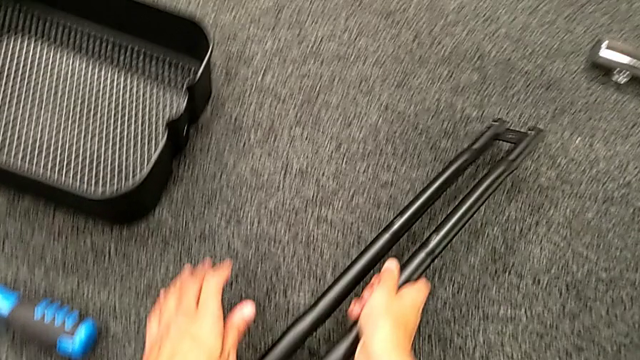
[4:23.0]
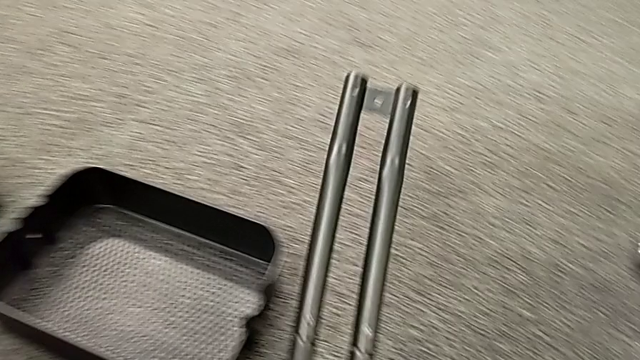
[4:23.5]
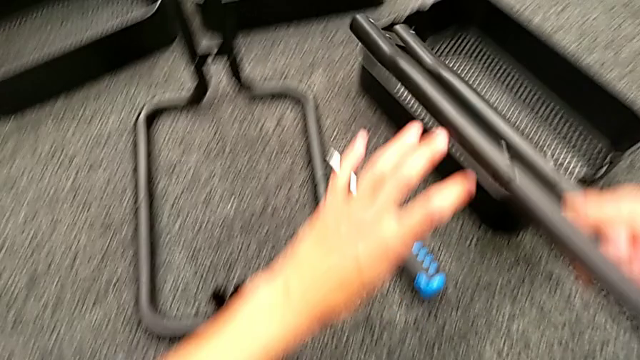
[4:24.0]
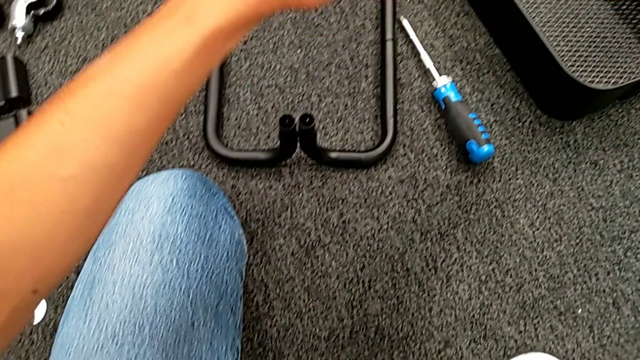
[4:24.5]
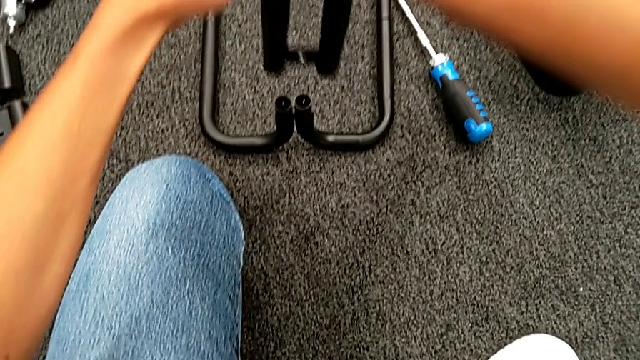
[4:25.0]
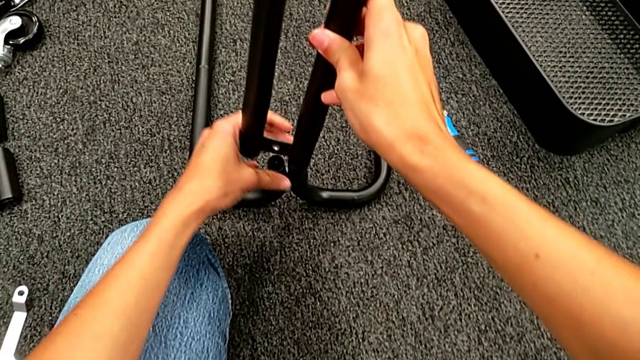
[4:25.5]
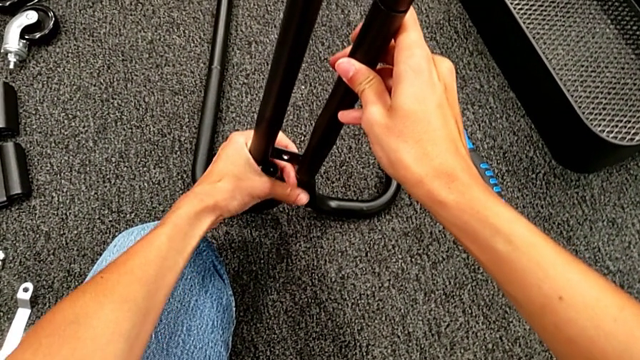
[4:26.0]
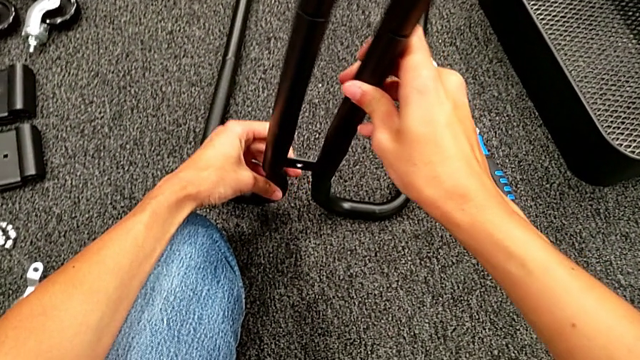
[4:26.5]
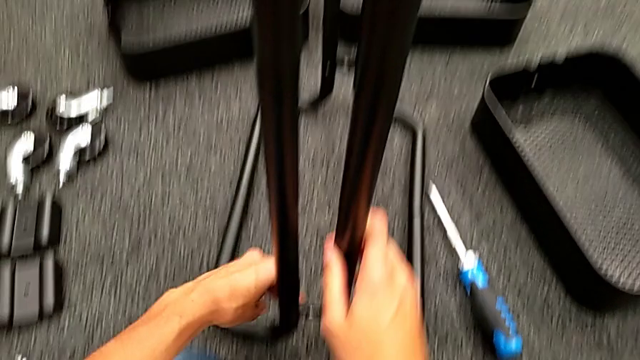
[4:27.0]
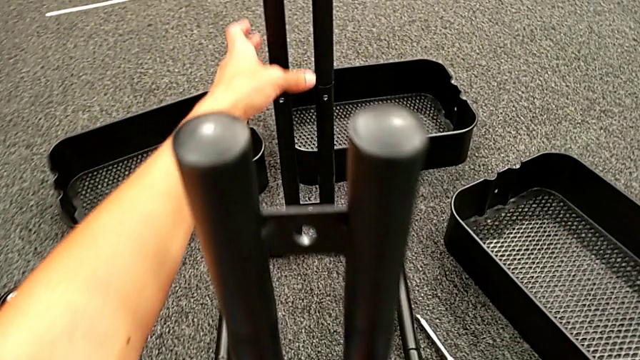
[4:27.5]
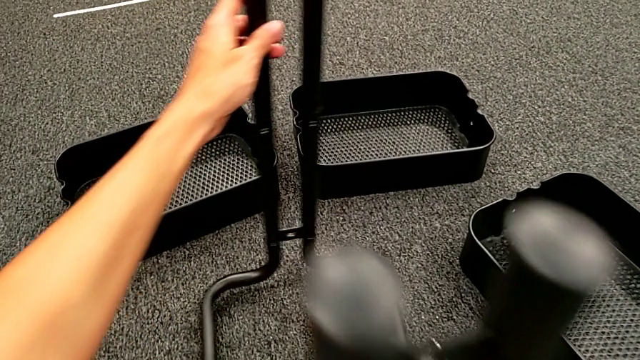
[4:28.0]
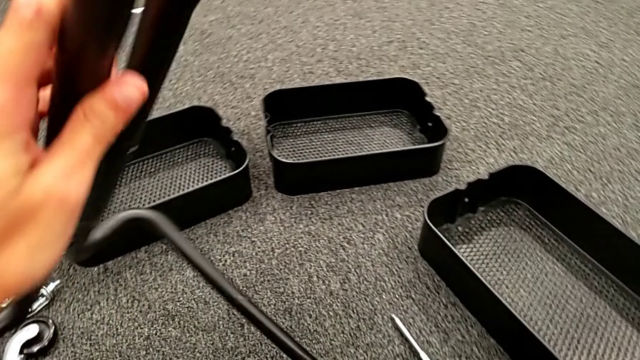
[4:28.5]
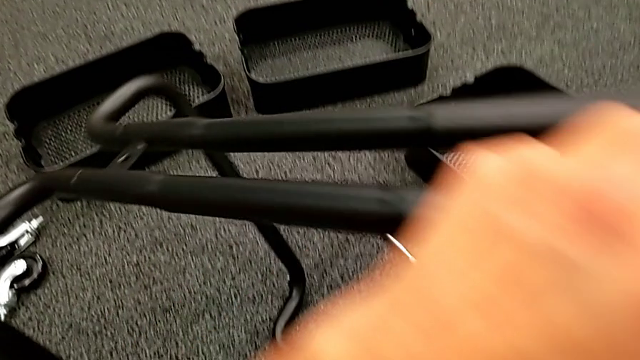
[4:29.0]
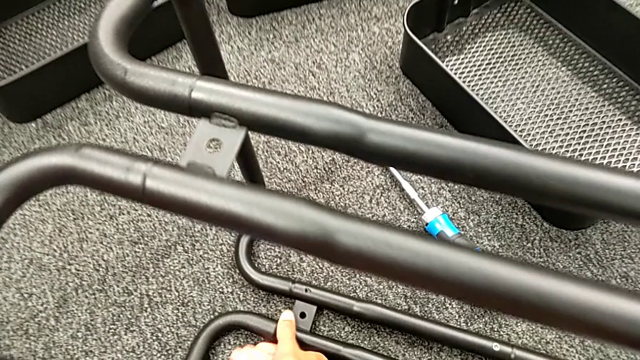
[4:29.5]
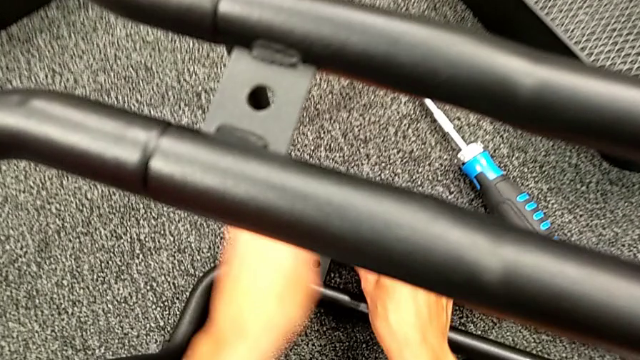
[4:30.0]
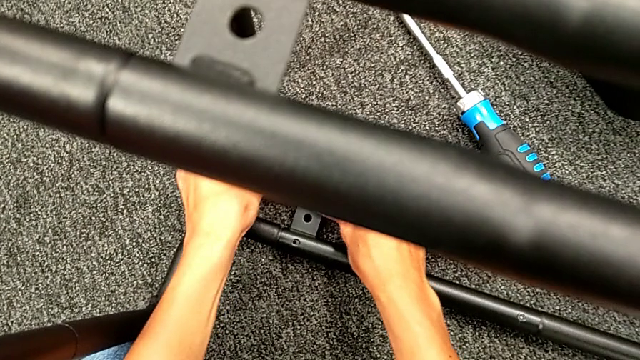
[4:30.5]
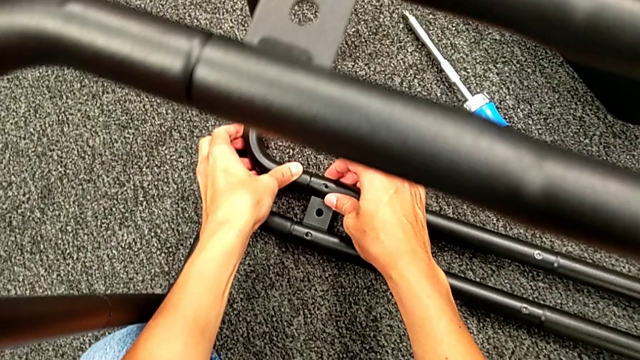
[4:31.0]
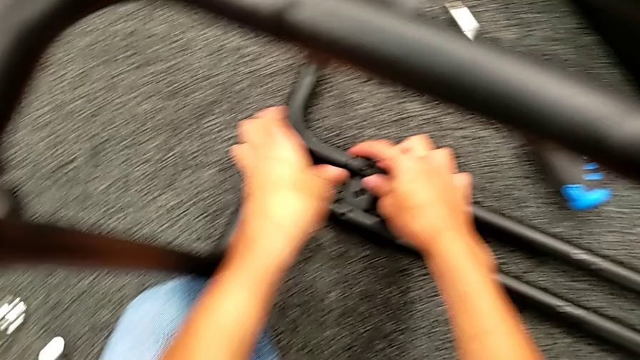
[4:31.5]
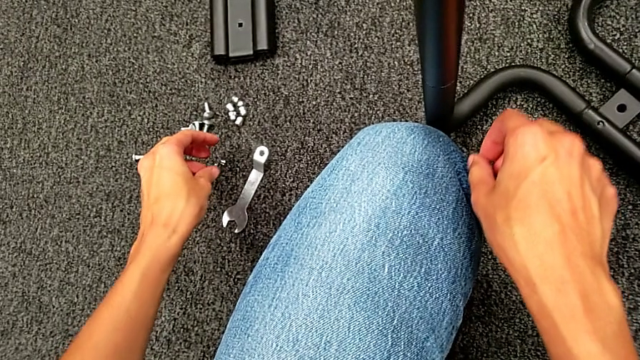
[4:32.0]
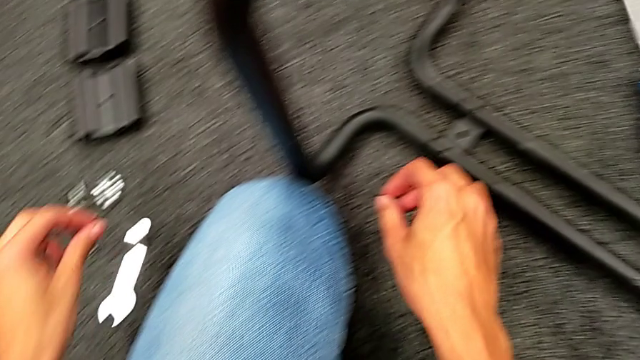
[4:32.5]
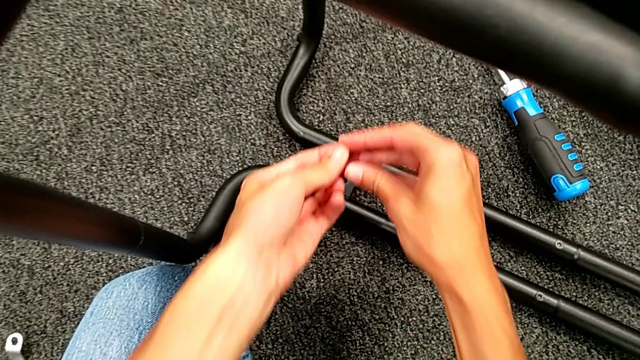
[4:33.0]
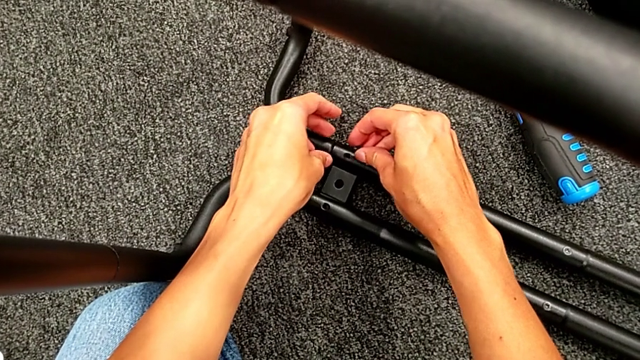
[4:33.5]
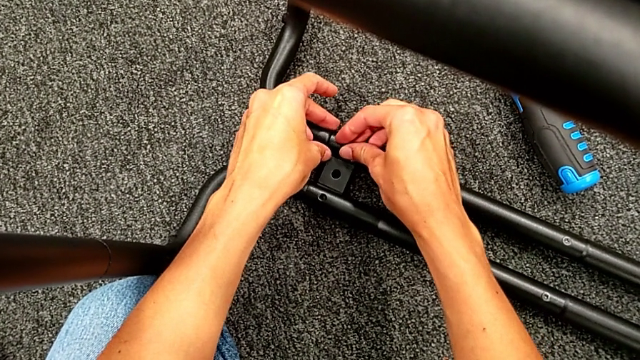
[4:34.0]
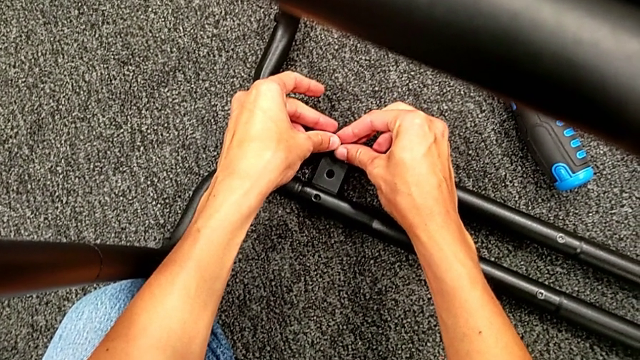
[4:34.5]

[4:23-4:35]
The camera wearer is assembling the first sidebar with the base frame. They grab the second leg, assemble it, rotate the black frame, grab the first screw and place it.

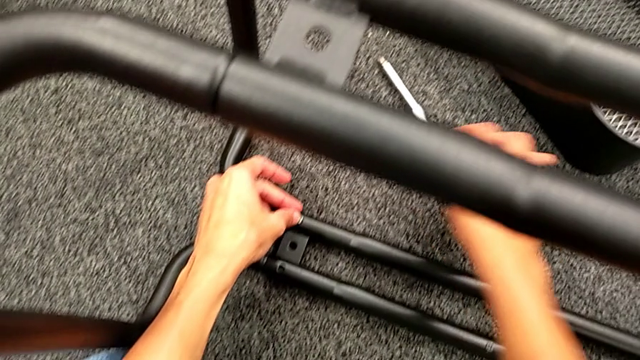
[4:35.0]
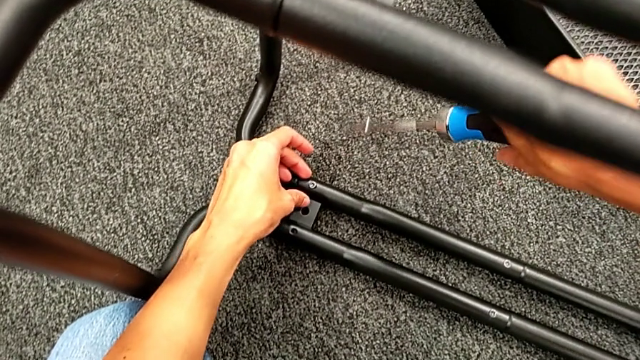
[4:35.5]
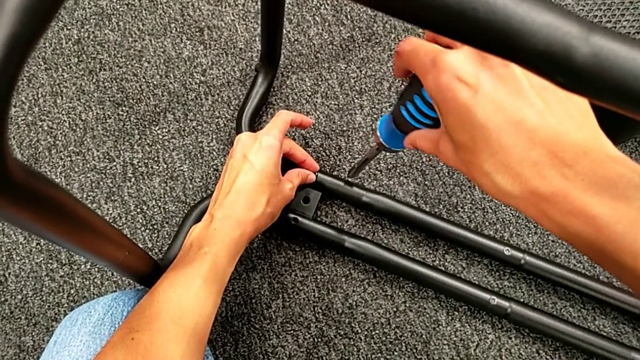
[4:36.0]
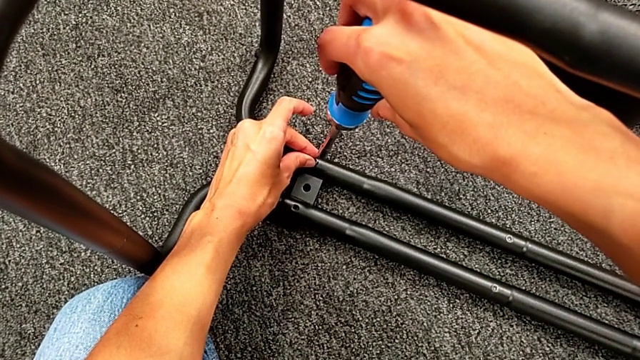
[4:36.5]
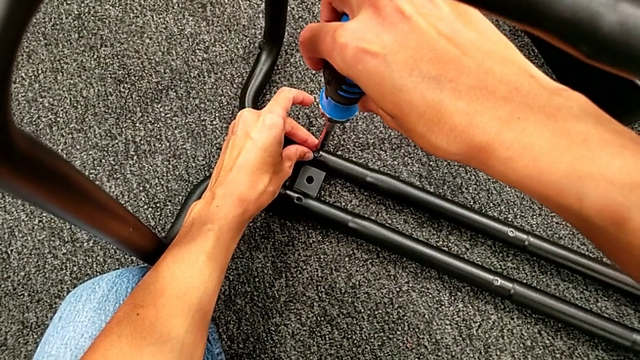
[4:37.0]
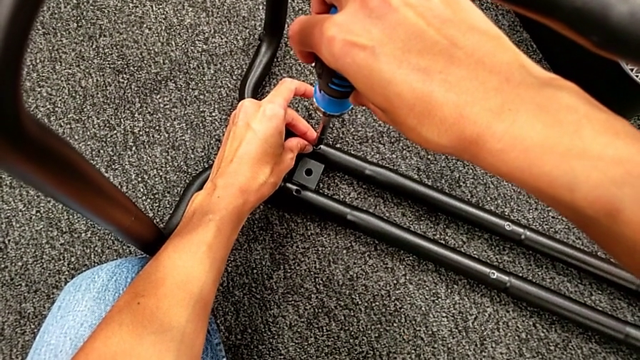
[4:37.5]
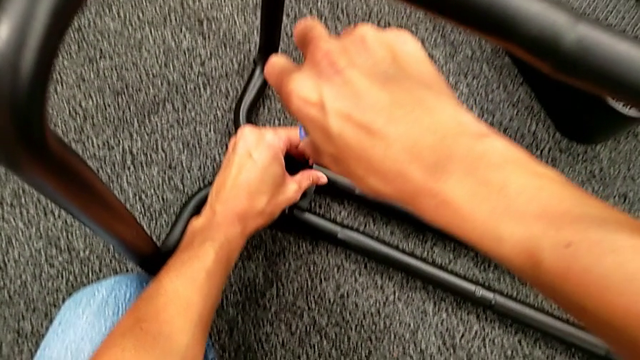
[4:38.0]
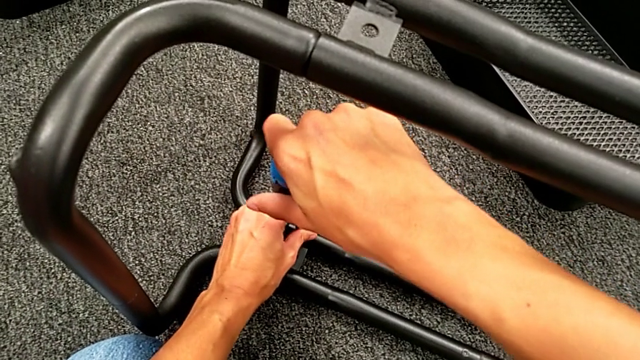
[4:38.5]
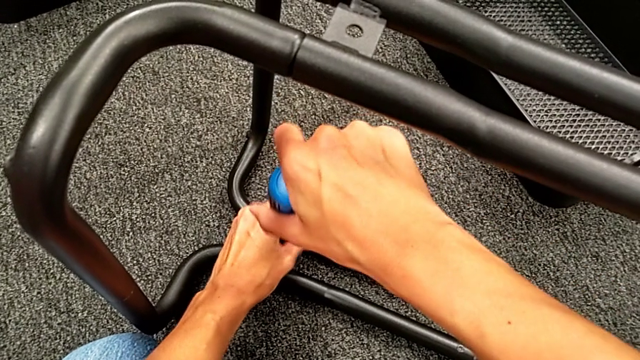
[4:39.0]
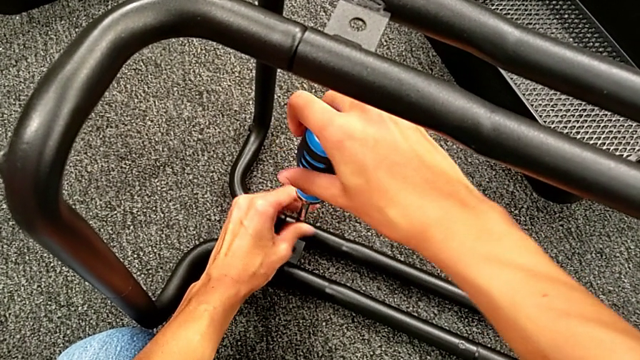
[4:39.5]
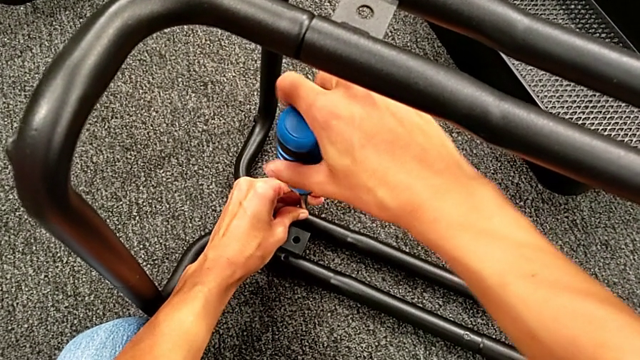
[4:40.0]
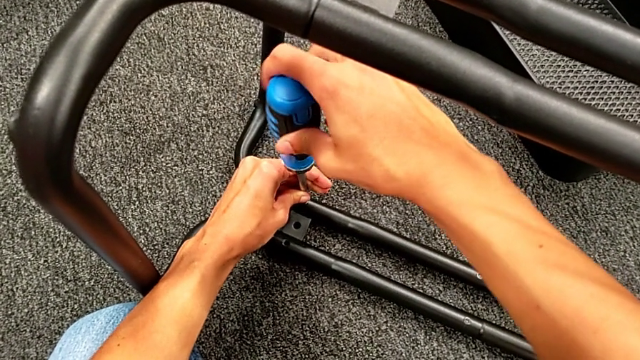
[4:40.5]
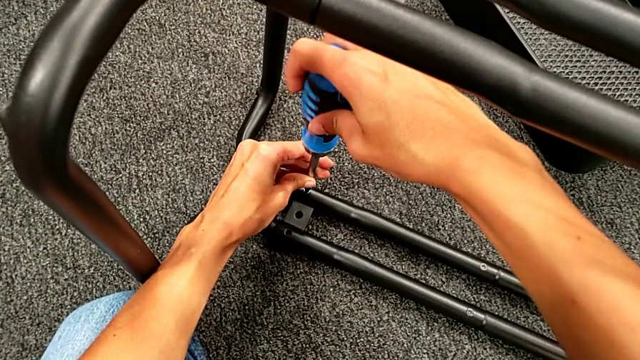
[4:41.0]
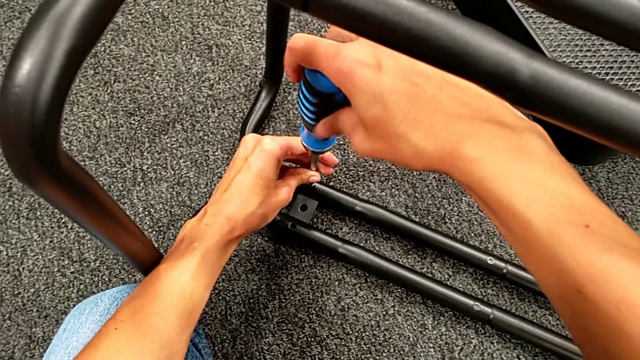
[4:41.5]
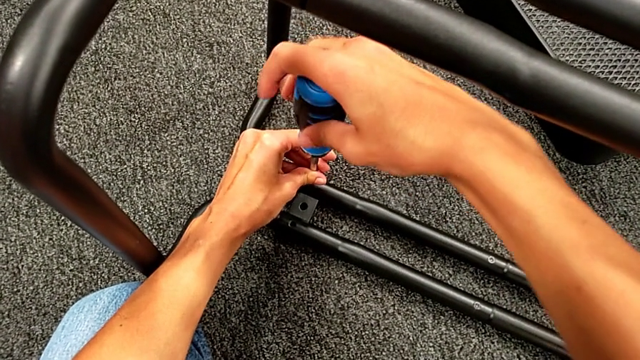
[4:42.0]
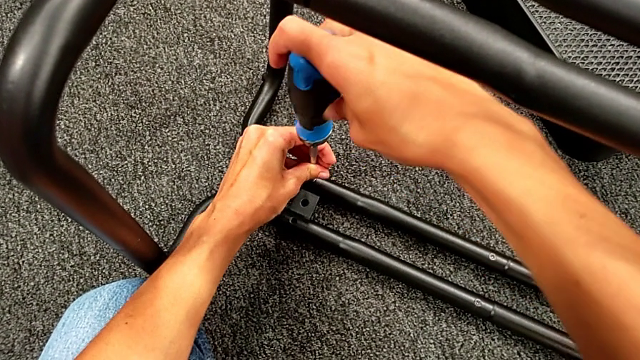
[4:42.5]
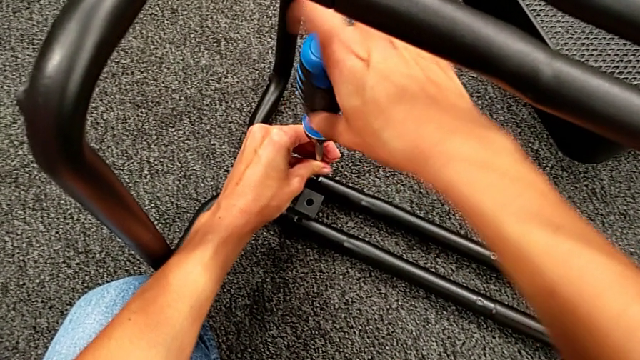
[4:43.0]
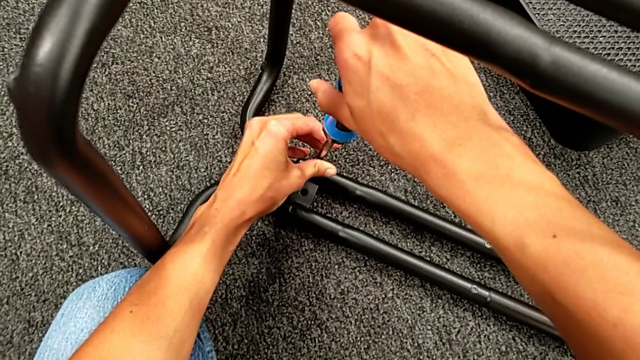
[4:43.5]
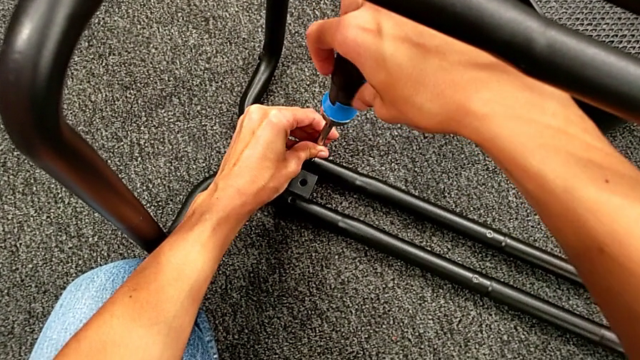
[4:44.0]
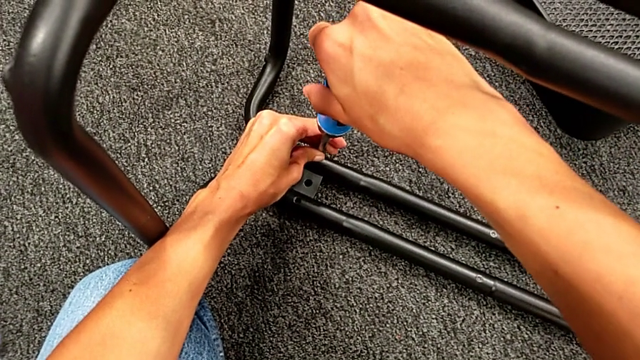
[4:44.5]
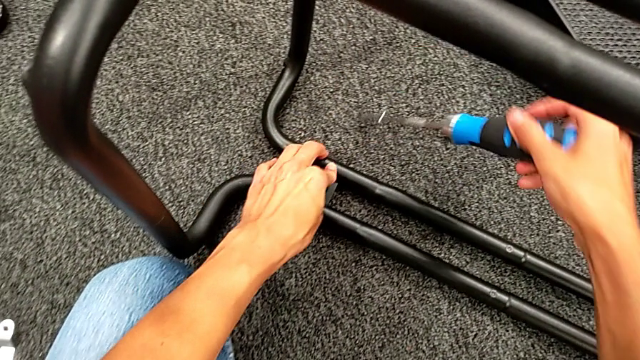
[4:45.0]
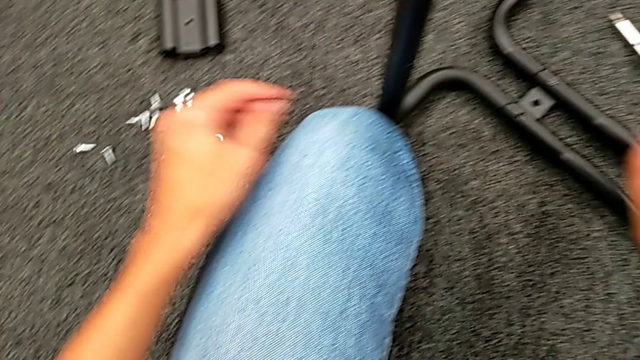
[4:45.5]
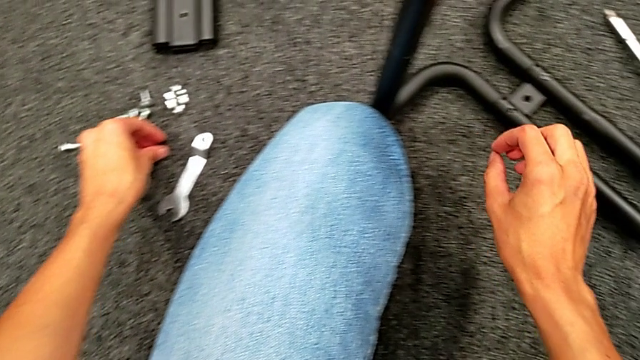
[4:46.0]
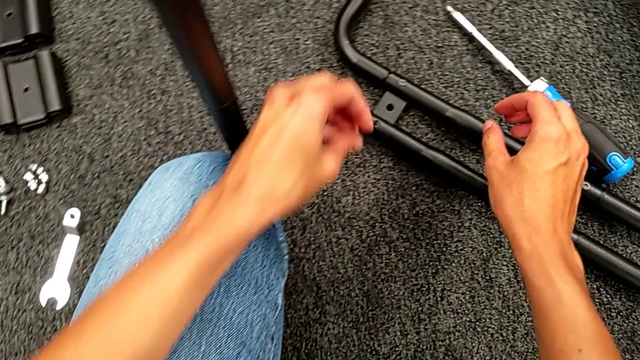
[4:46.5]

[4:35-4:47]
The camera wearer is assembling the first sidebar with the base frame. They grab the blue screwdriver, place it, screw the first screw and grab the second screw.
